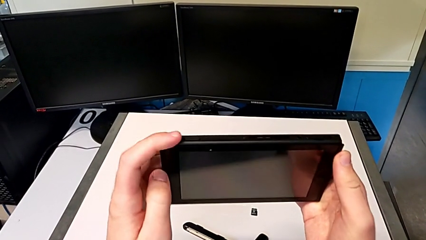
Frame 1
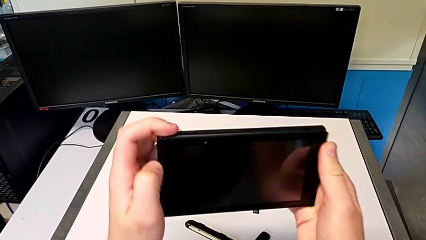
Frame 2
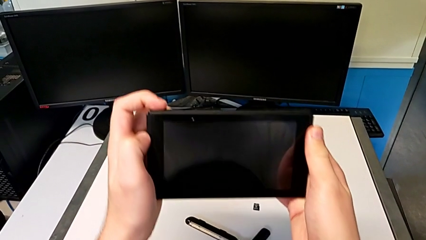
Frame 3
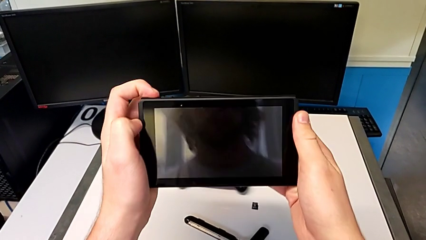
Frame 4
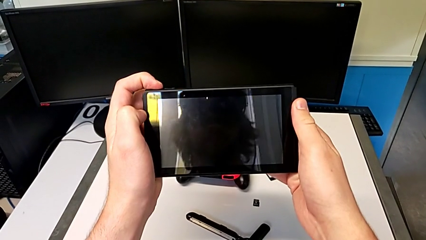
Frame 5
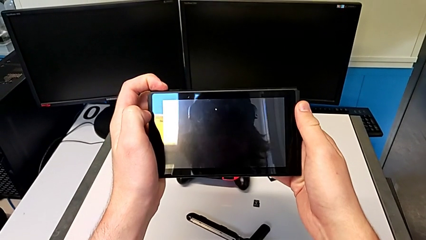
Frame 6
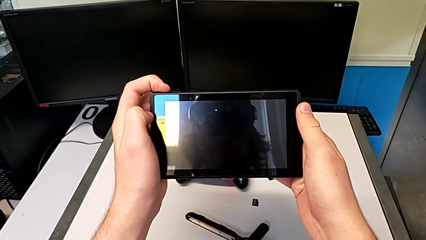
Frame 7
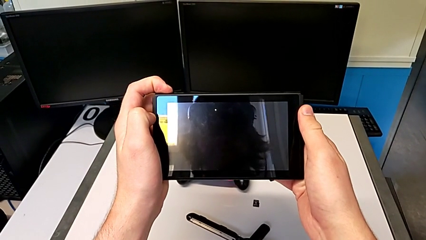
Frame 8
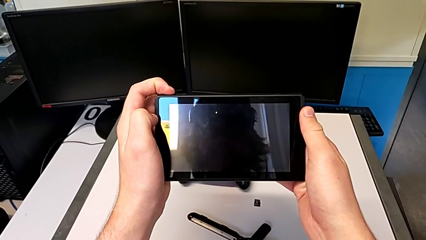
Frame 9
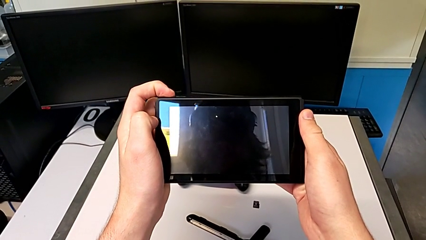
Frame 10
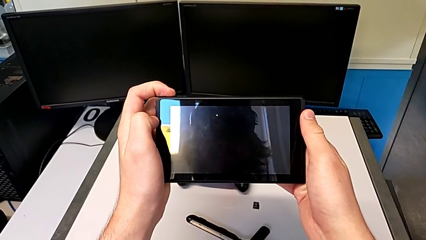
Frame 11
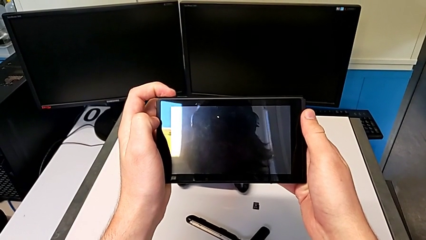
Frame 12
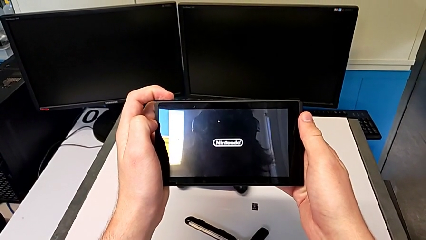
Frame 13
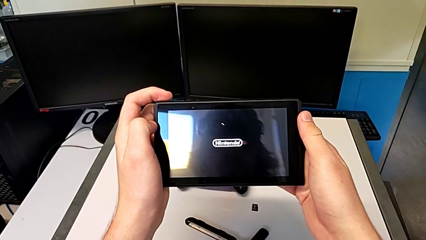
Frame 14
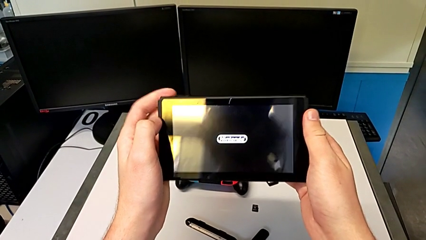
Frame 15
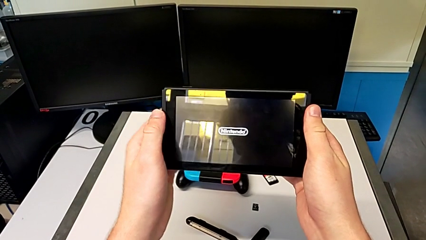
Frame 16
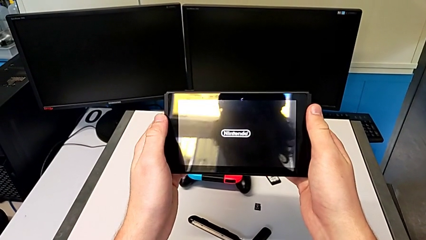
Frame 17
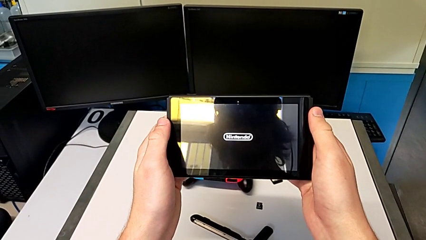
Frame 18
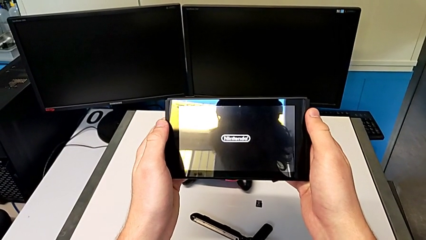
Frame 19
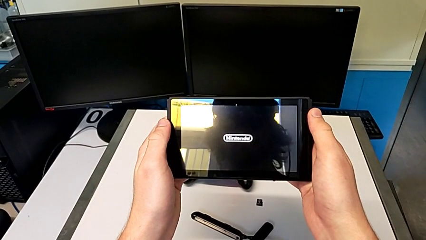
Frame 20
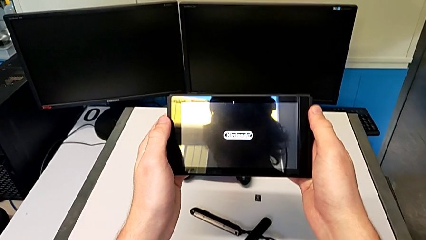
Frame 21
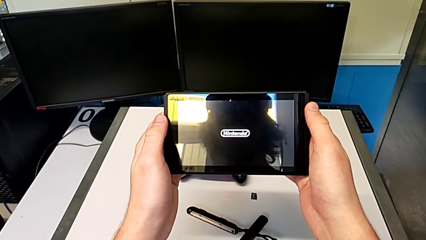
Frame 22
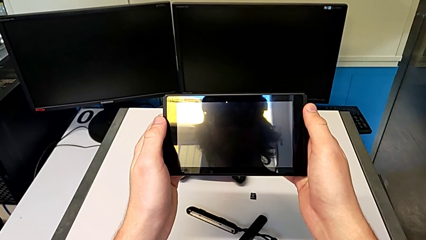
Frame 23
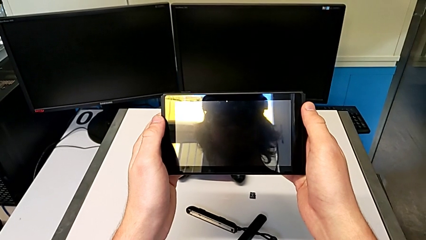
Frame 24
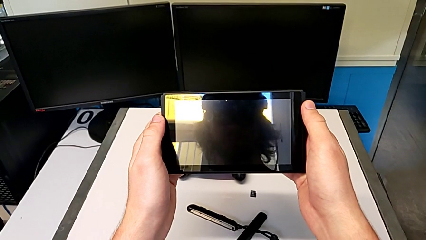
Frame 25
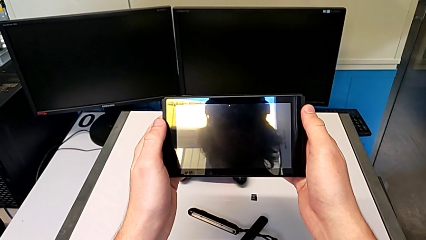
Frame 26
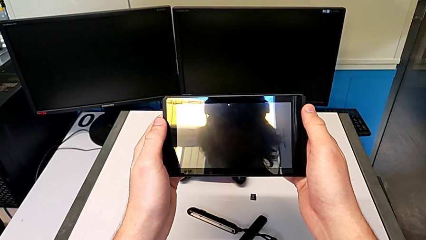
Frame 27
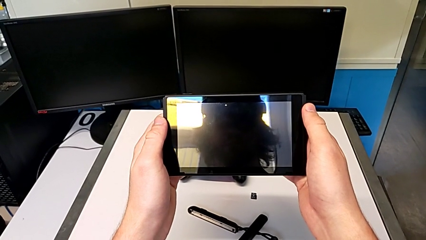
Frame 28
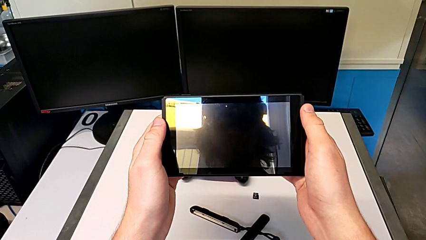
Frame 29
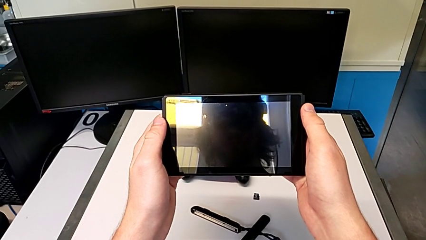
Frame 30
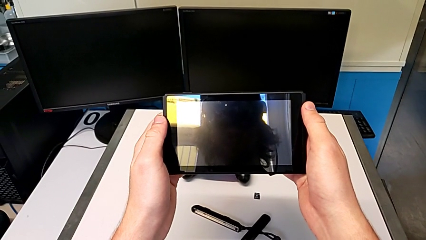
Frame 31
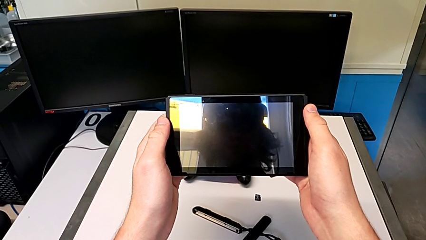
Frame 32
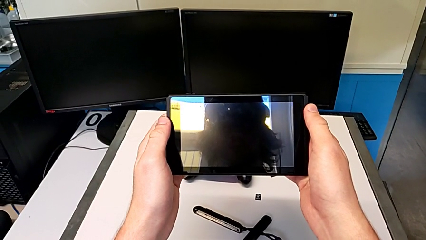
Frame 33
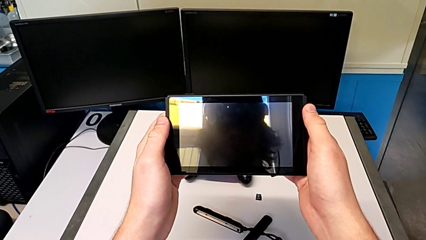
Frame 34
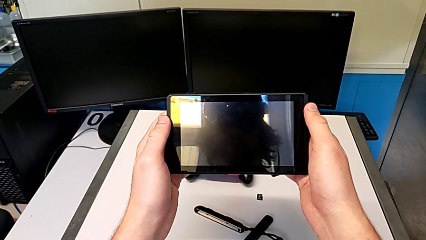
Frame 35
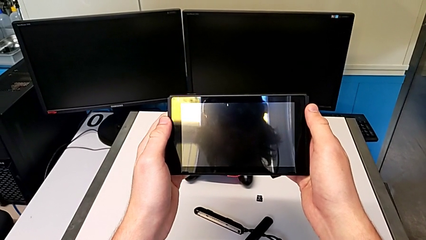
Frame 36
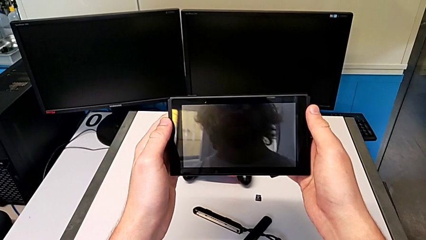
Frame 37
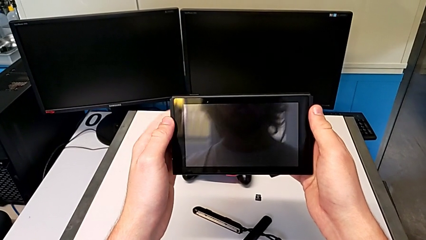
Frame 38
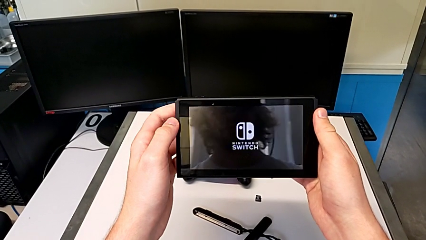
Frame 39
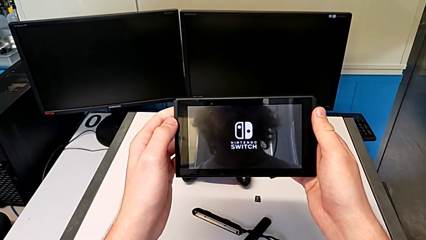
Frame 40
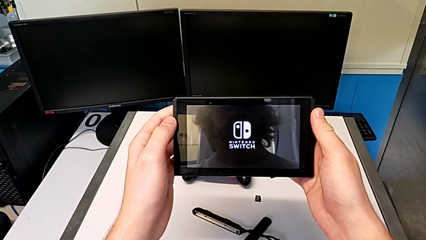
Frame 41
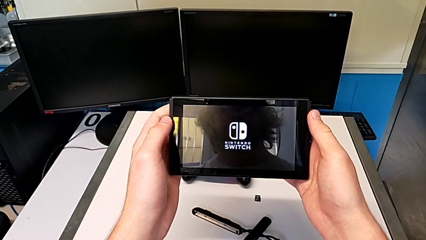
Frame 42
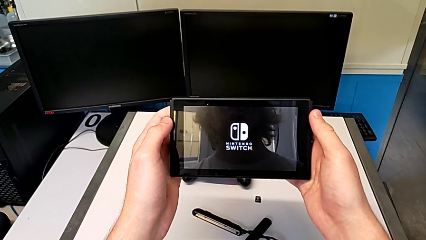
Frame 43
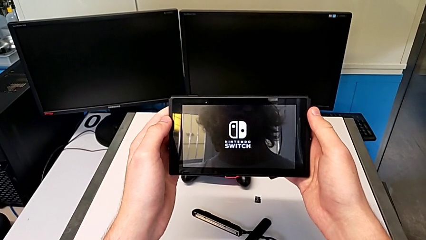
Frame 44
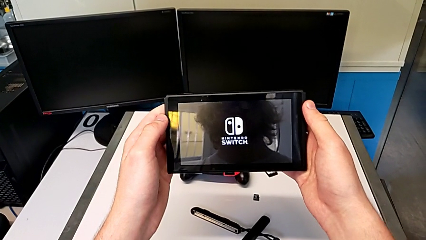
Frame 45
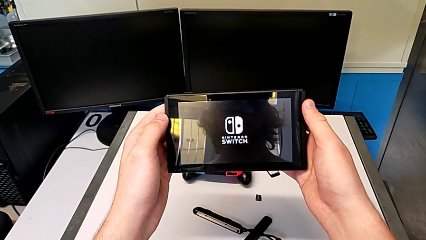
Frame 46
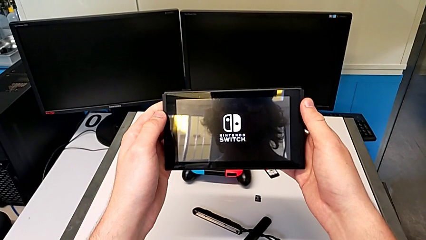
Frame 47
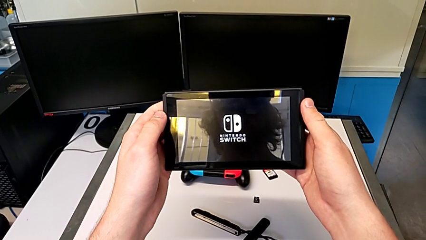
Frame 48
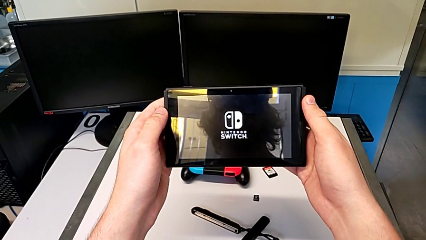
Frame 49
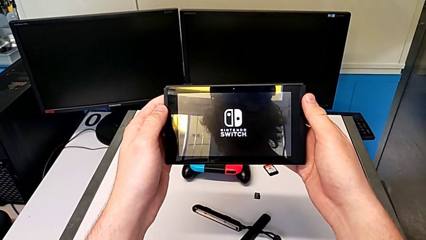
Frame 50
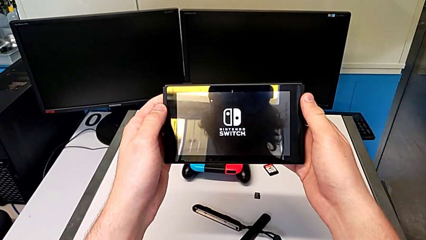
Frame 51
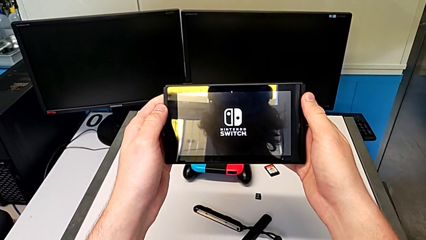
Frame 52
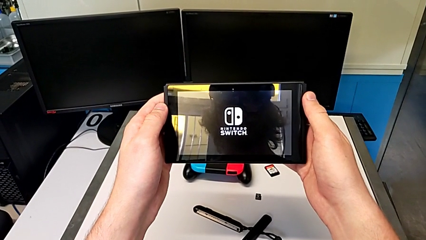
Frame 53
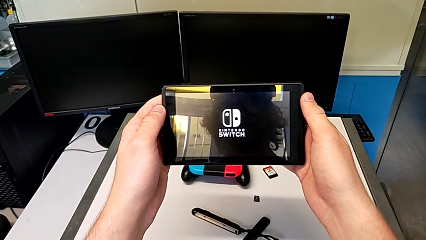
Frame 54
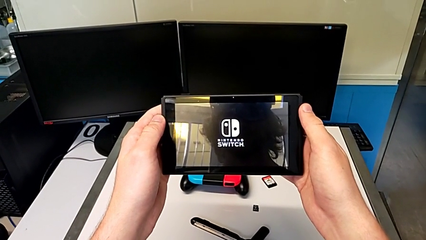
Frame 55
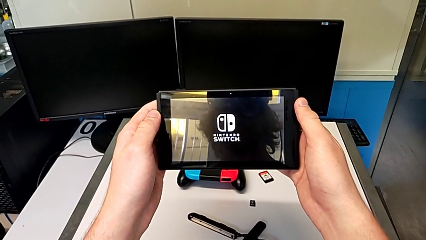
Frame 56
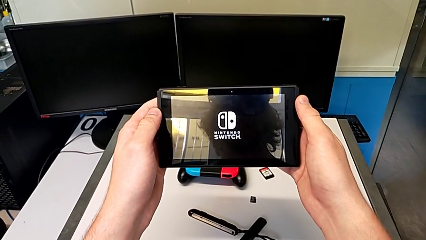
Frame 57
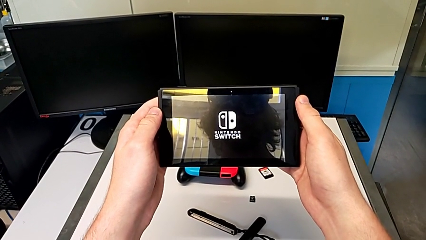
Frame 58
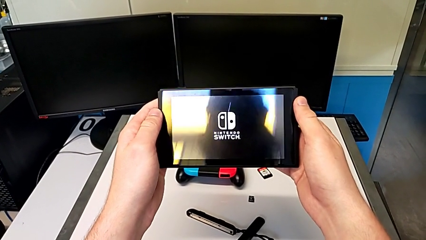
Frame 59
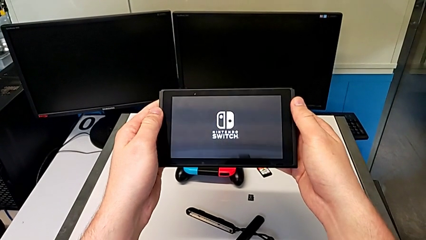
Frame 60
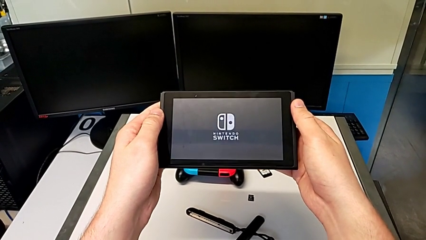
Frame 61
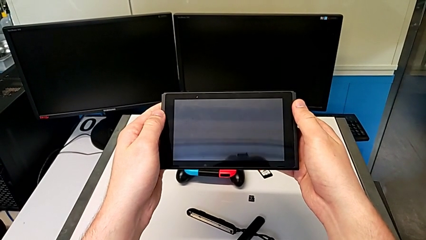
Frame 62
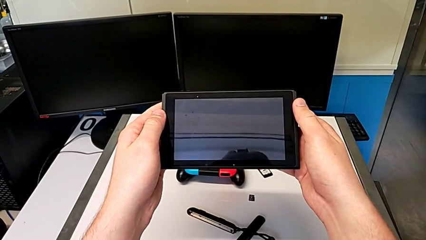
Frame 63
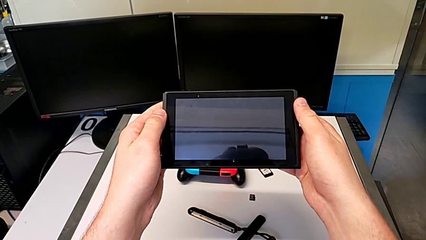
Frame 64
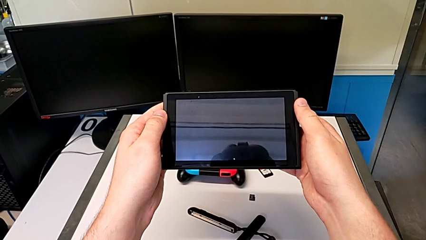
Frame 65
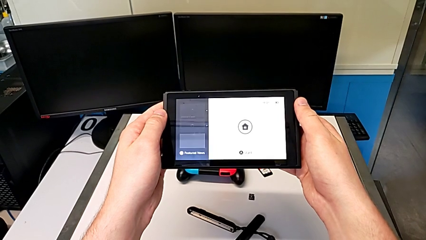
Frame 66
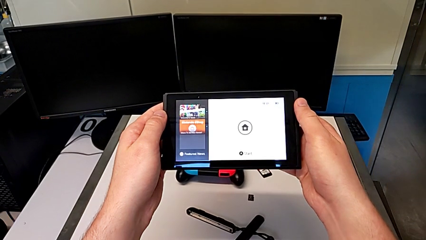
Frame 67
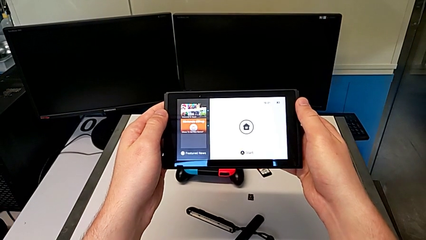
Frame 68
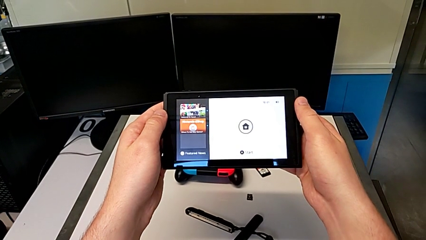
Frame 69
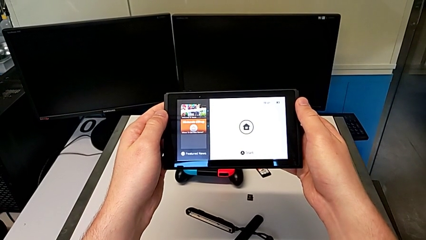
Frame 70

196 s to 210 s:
The camera wearer turns on the Nintendo Switch. They press the button.

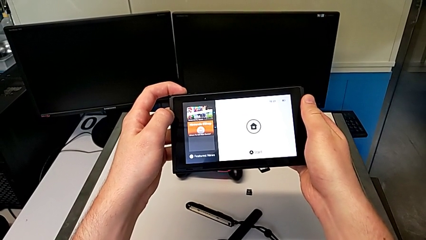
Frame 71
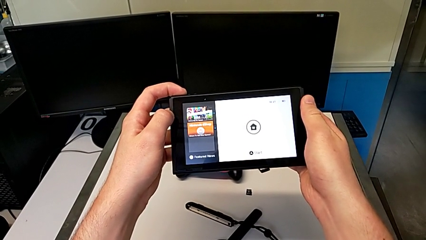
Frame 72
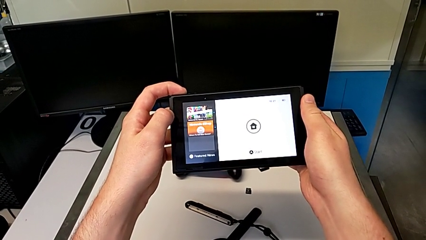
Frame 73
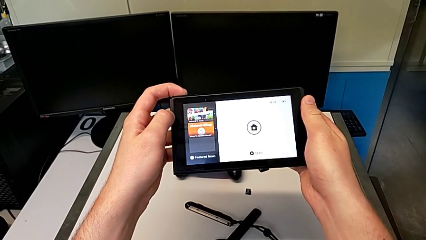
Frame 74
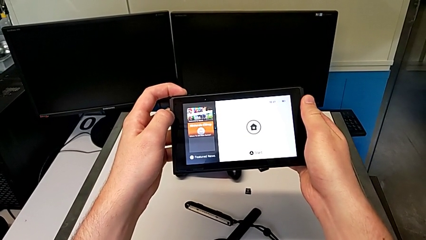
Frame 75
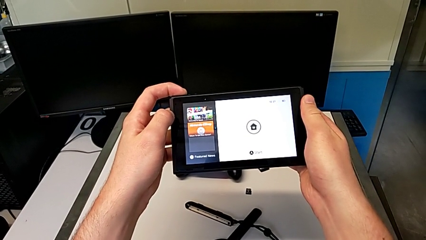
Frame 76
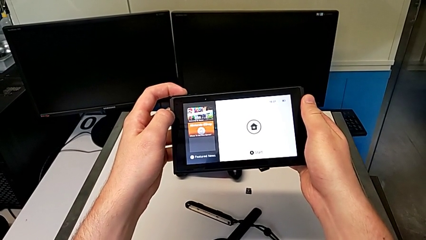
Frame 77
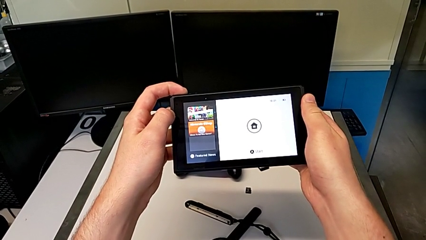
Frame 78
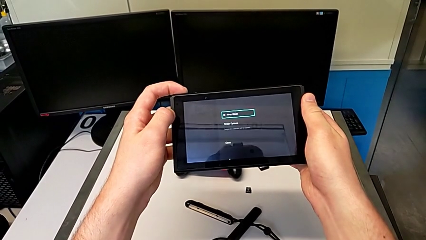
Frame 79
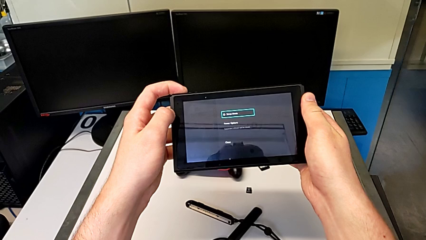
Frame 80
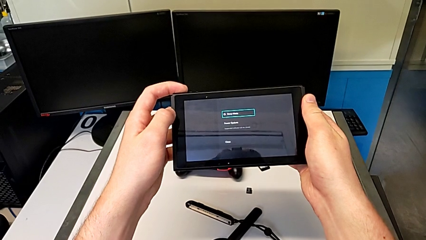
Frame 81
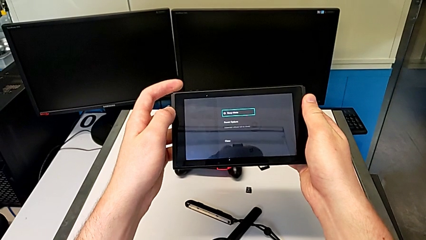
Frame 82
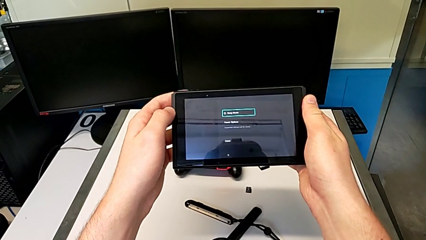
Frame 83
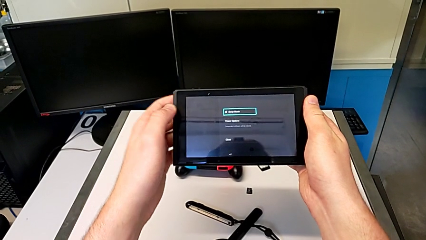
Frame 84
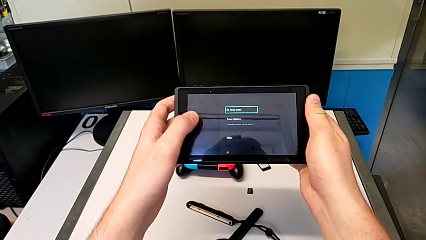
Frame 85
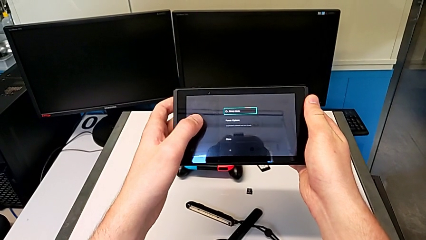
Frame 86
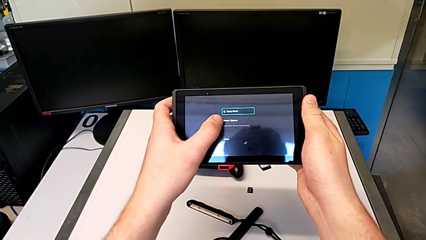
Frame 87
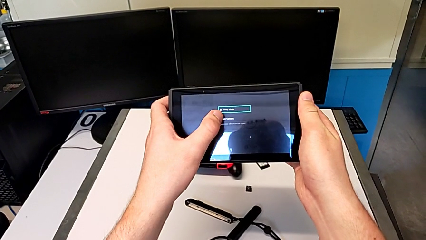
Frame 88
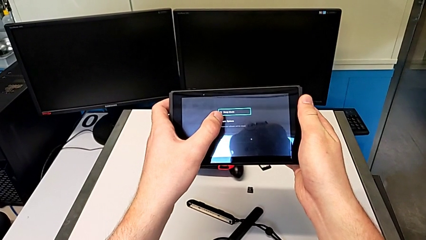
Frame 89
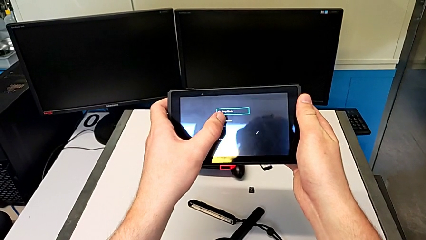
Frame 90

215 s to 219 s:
The camera wearer is turning off the Nintendo Switch. They press the button and press the touch screen.
